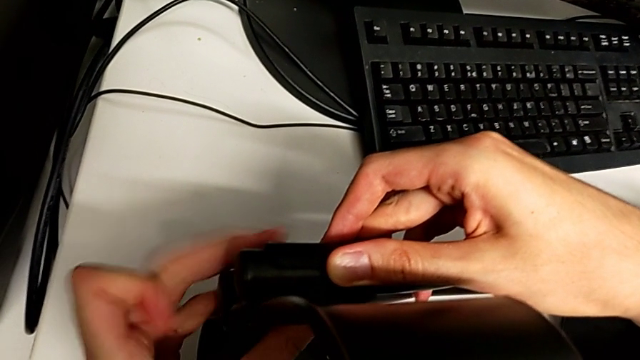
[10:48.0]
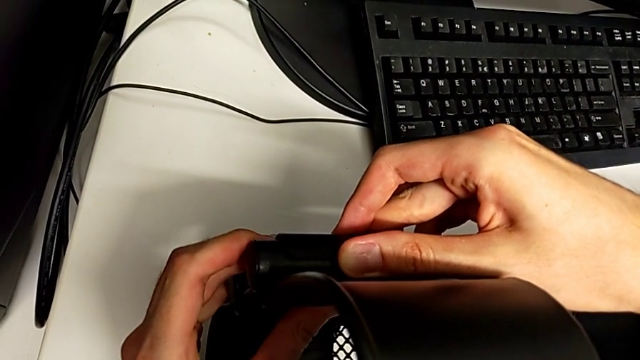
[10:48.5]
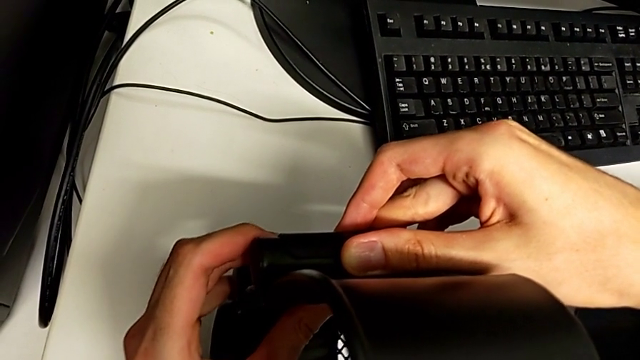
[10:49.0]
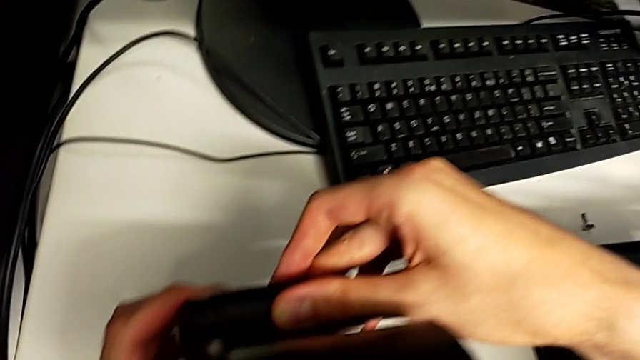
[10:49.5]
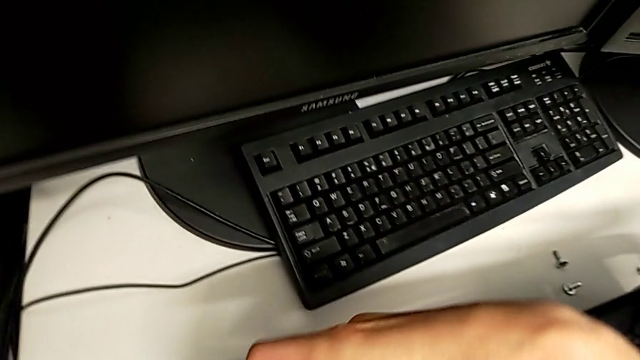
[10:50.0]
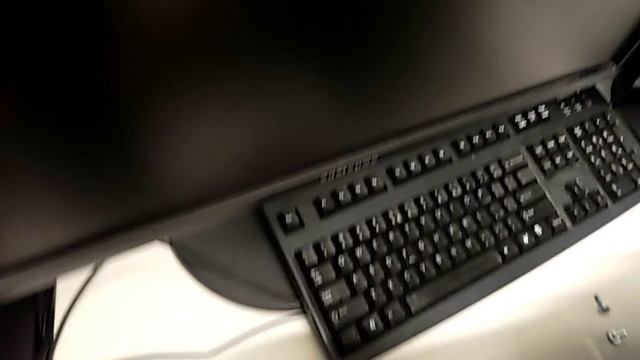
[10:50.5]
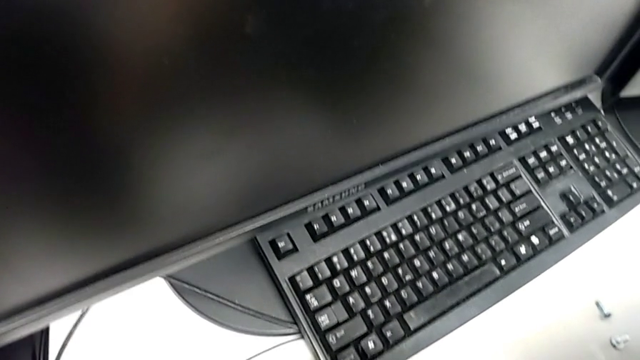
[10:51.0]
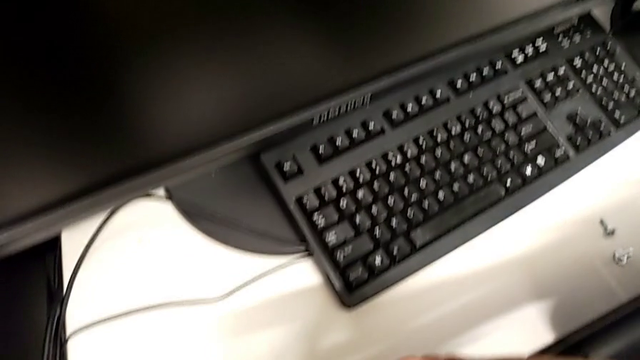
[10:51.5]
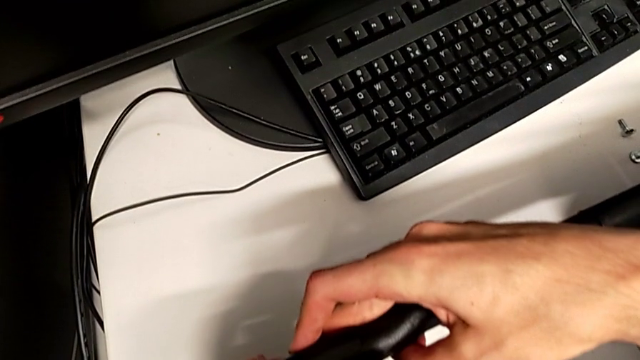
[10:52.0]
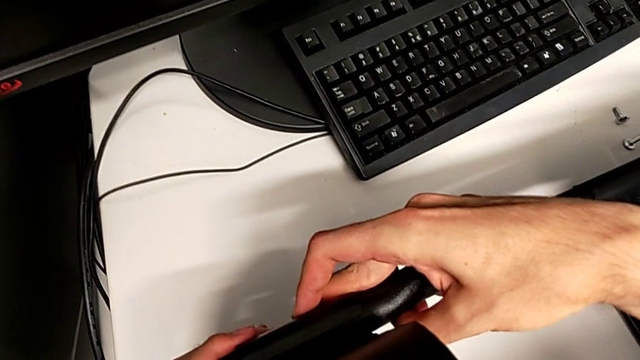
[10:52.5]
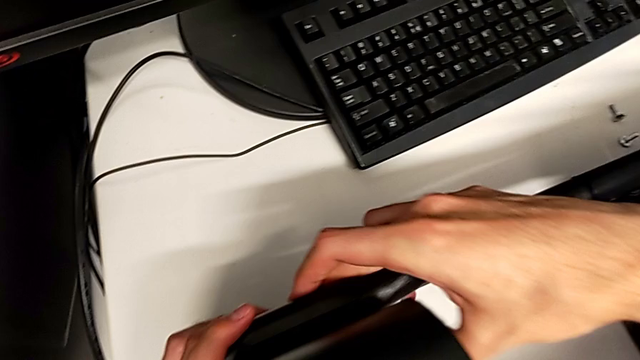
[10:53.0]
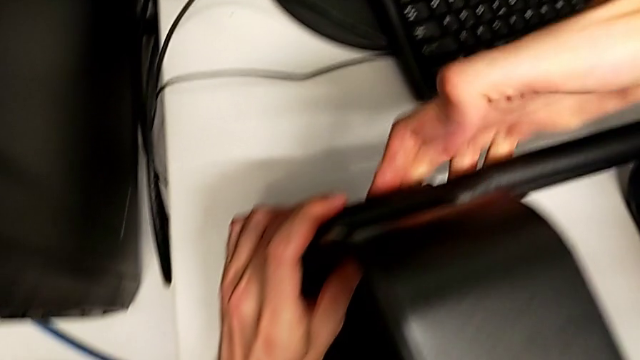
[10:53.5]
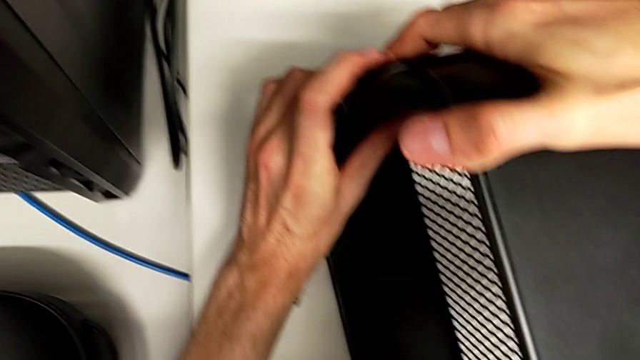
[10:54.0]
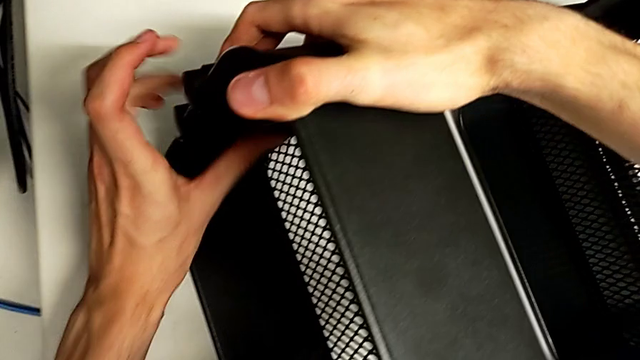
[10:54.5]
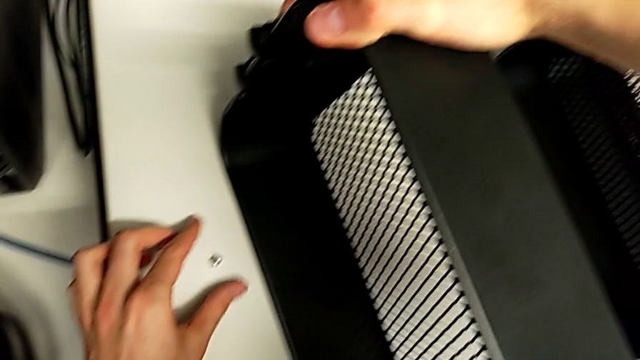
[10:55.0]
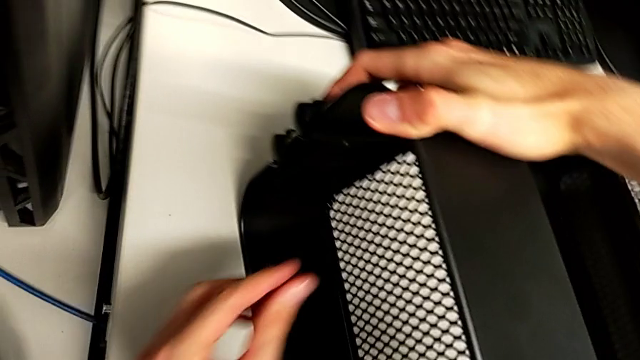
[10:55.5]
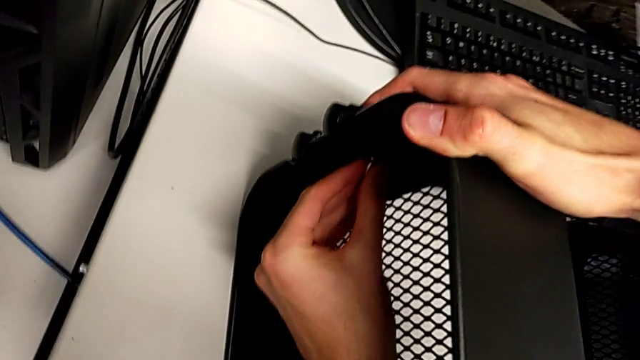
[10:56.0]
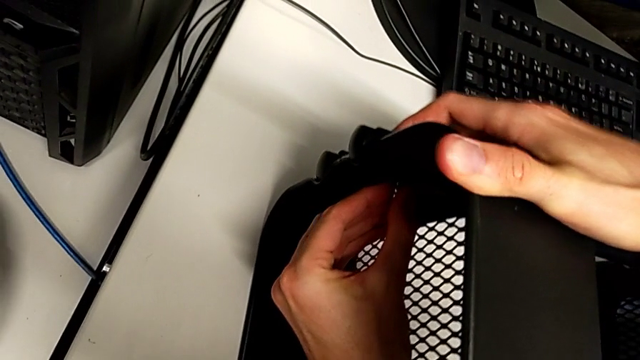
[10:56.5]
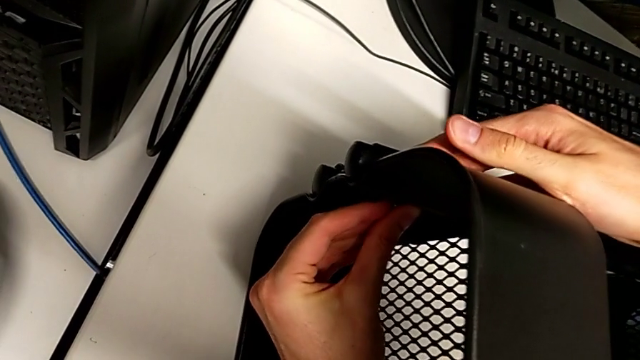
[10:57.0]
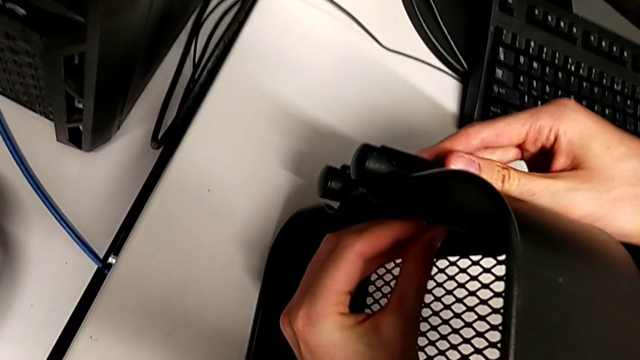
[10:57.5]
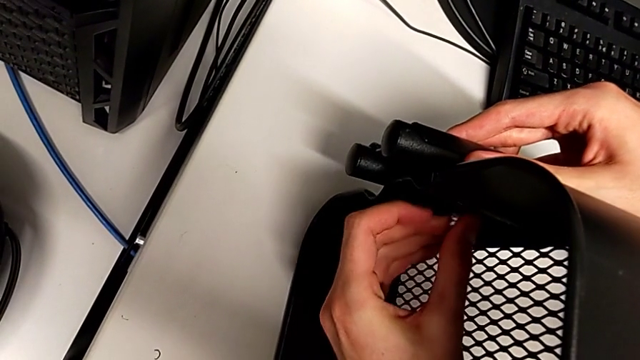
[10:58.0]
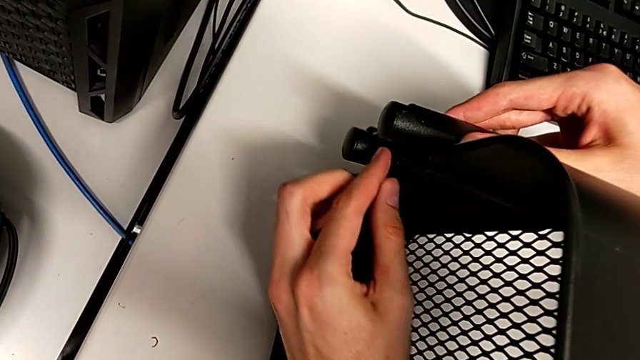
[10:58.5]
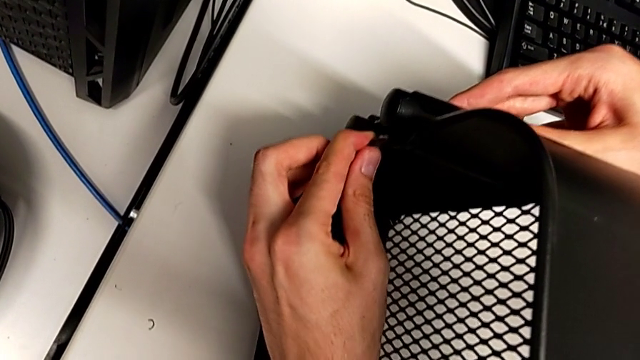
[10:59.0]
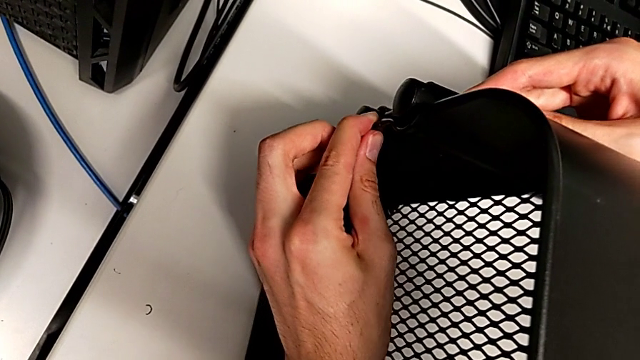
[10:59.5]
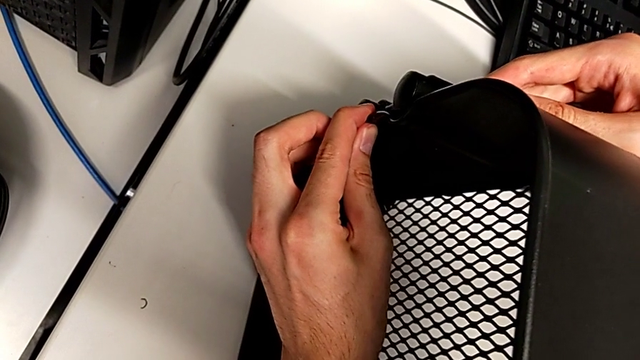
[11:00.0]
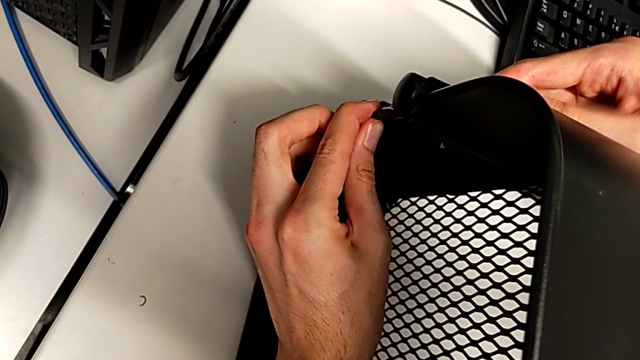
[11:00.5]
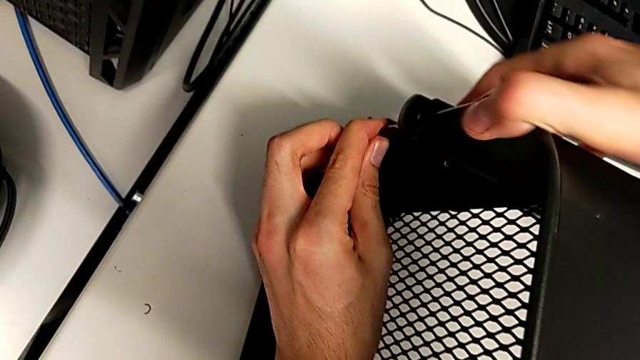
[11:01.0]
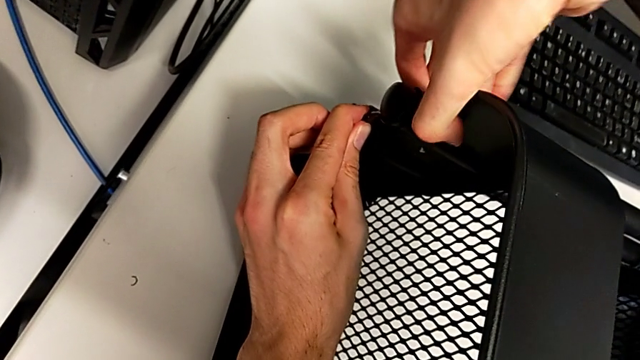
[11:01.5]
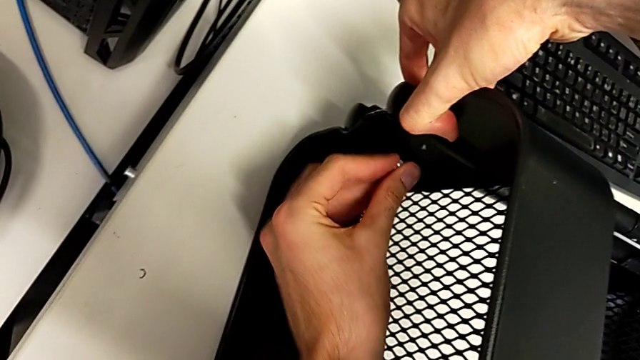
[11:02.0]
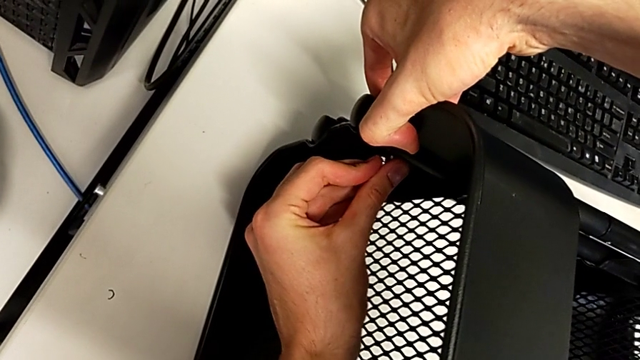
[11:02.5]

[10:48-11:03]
The camera wearer is inserting the other two trays into the rolling cart and assembling the top grid tray. They keep screwing the top grid tray.

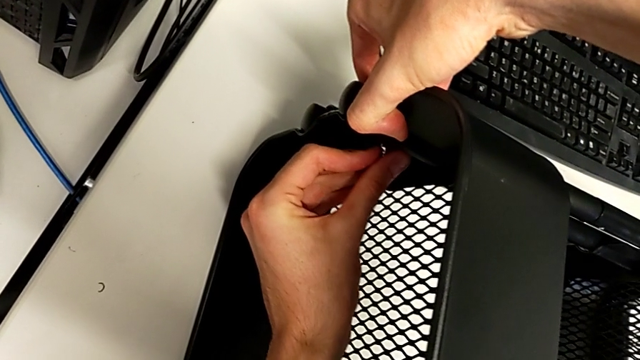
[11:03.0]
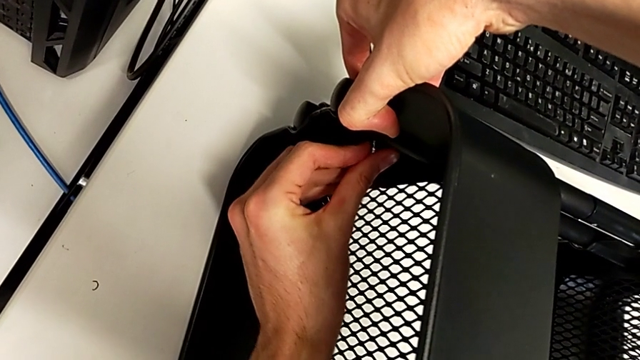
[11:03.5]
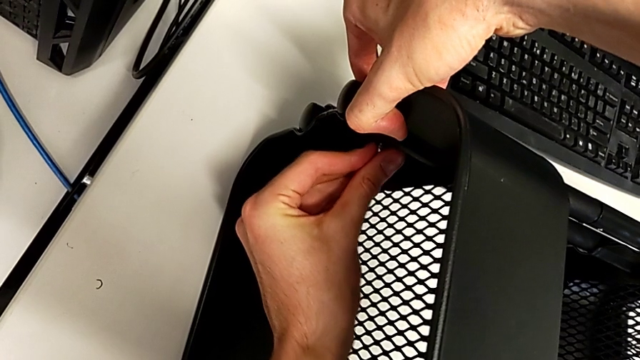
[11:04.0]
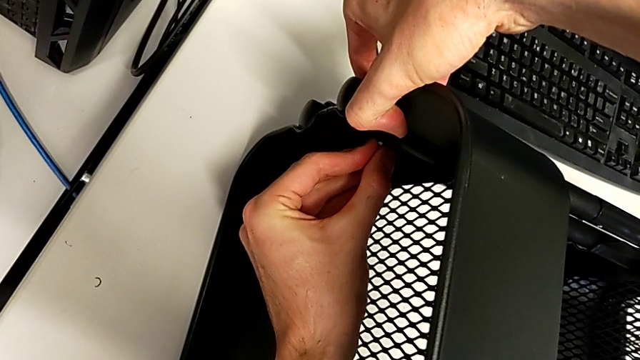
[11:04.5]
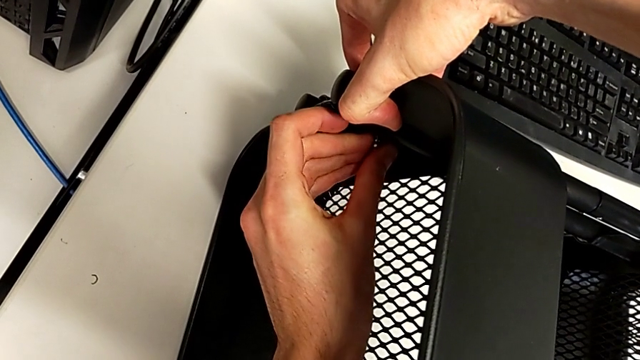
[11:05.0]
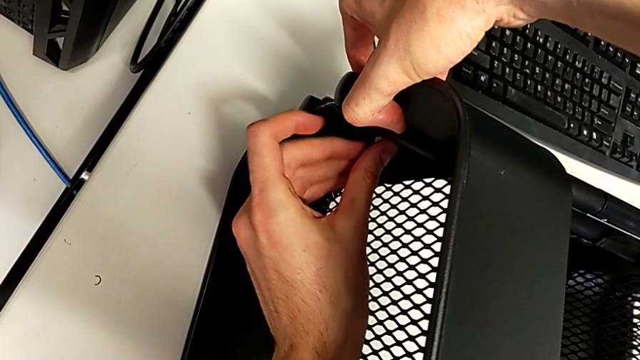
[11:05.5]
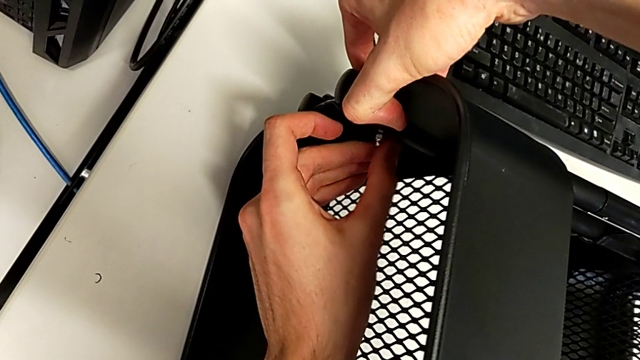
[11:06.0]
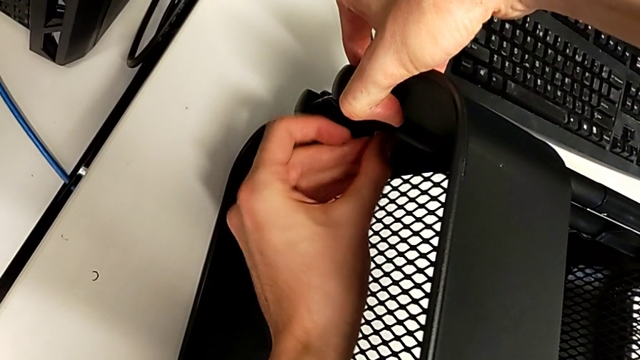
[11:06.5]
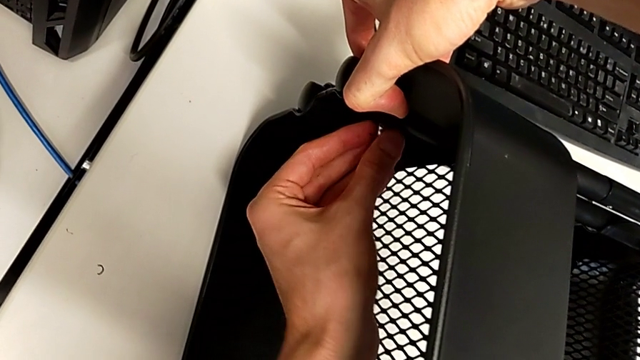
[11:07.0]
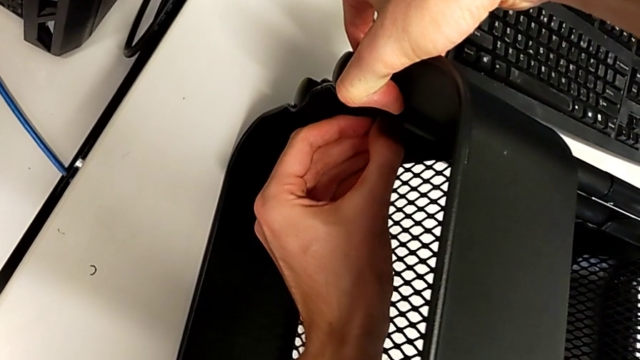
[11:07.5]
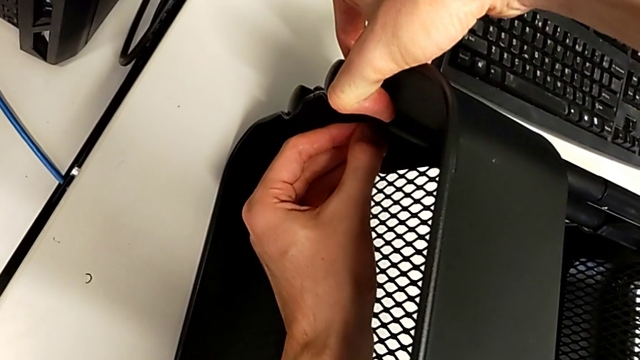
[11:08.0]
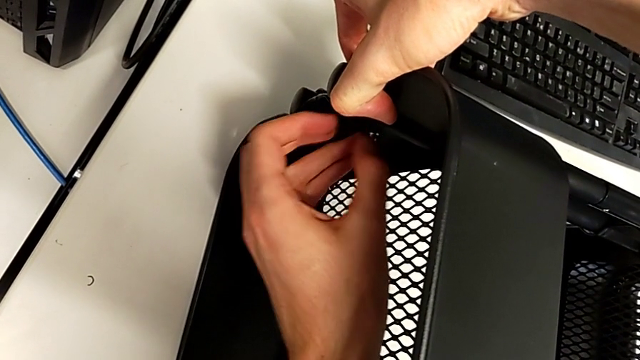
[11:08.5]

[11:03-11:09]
The camera wearer is inserting the other two trays into the rolling cart and assembling the top grid tray. They keep screwing the top grid tray.
